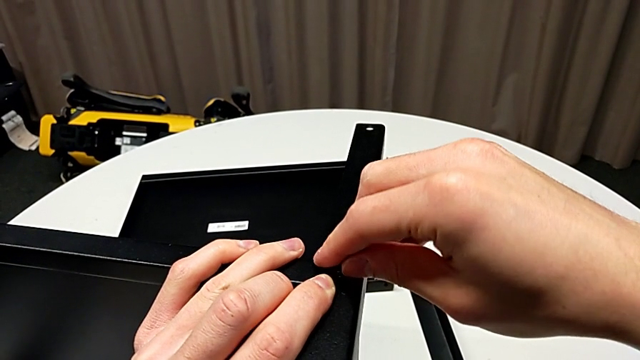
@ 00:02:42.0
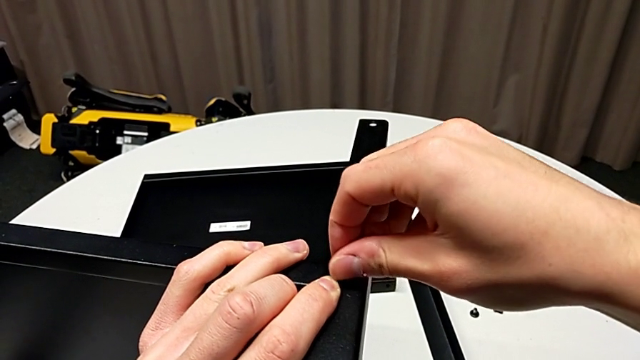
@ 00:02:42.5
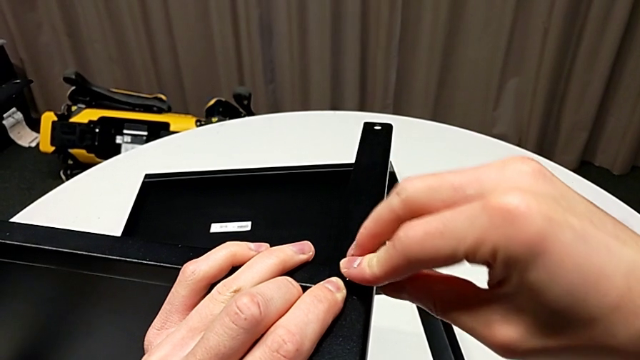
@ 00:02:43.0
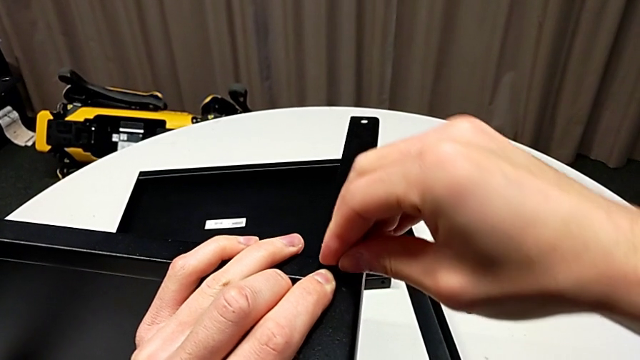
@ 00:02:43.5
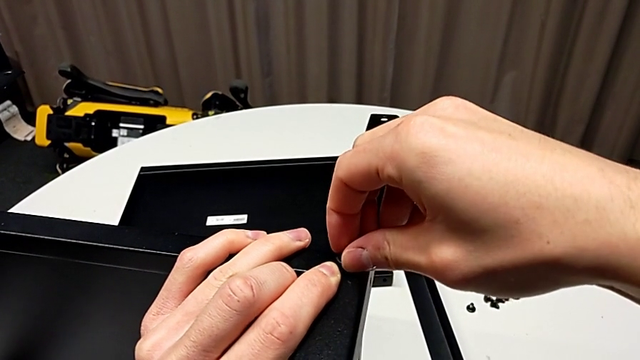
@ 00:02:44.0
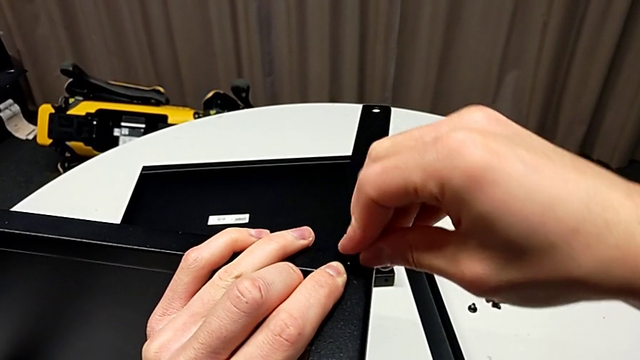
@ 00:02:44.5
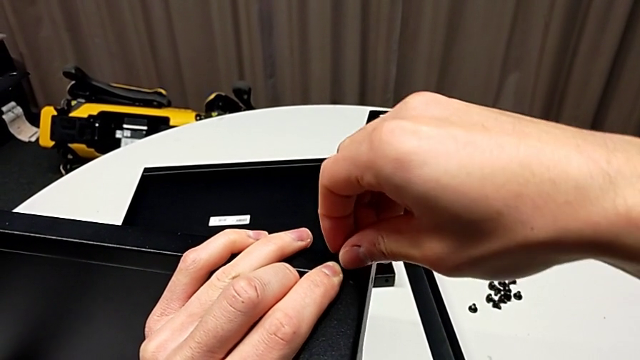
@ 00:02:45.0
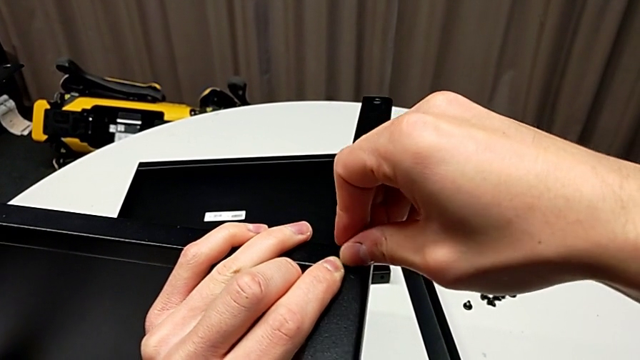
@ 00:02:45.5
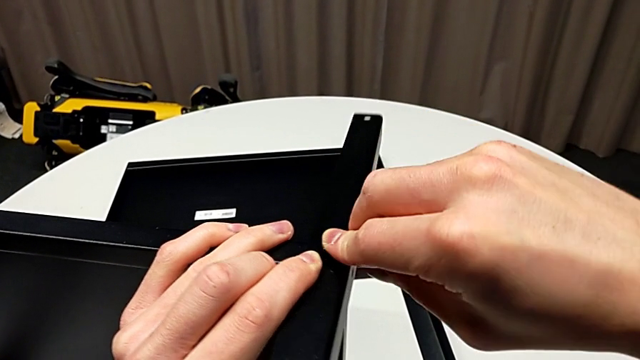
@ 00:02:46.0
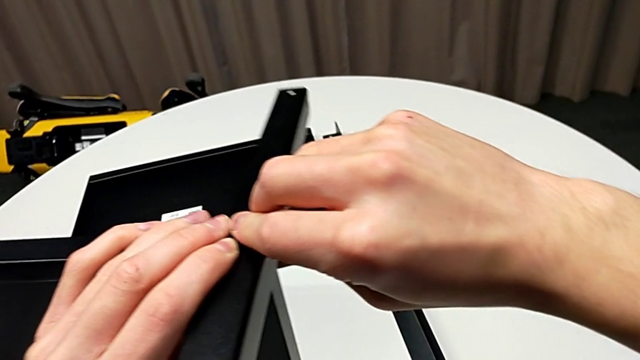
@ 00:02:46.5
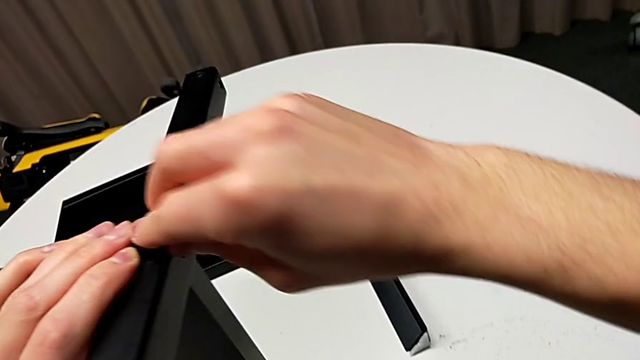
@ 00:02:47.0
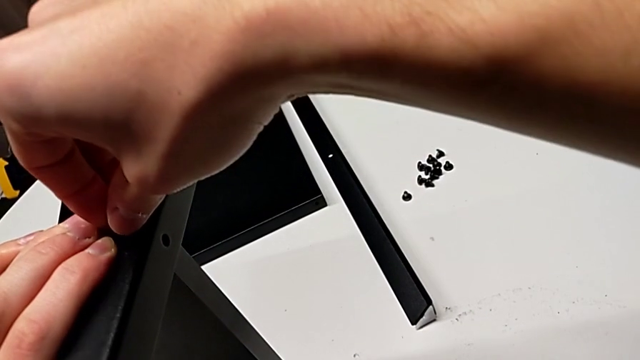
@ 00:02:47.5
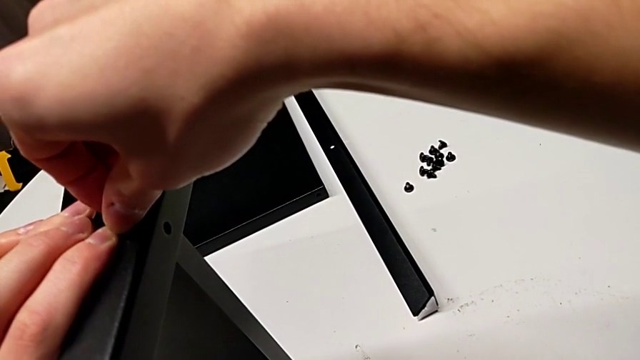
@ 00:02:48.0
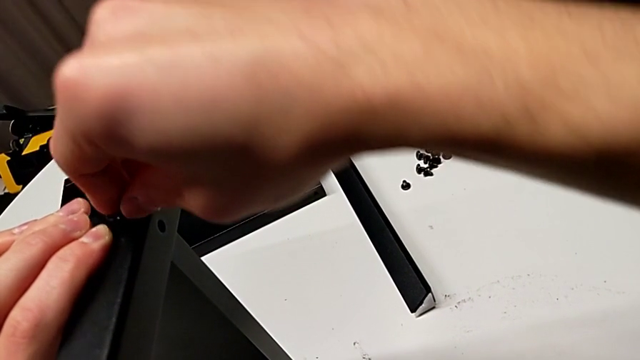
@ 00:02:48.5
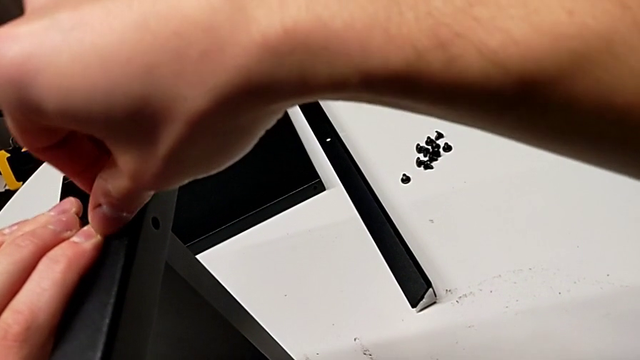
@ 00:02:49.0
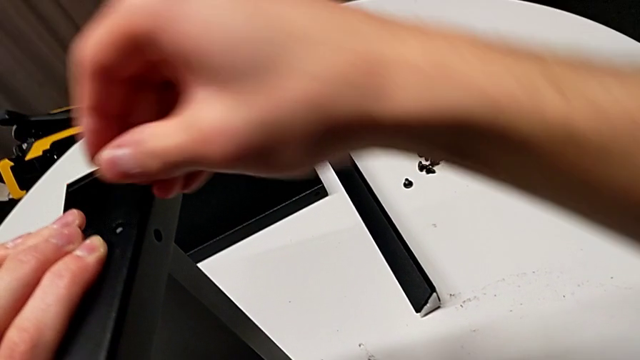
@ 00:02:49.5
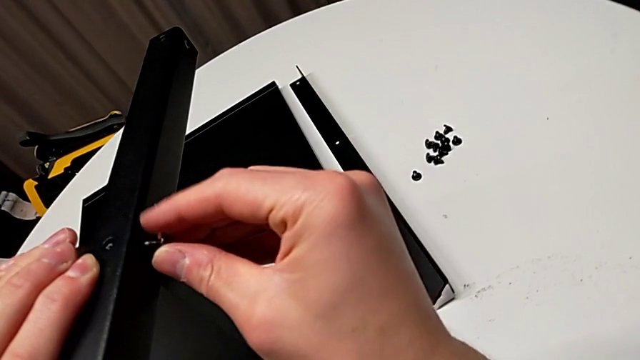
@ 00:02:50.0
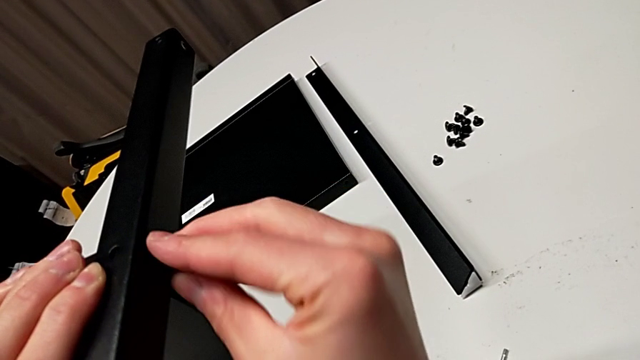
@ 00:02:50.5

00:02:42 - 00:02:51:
The camera wearer is assembling the third leg to the shelf. They keep screwing the hex socket head, disassemble it and insert it.

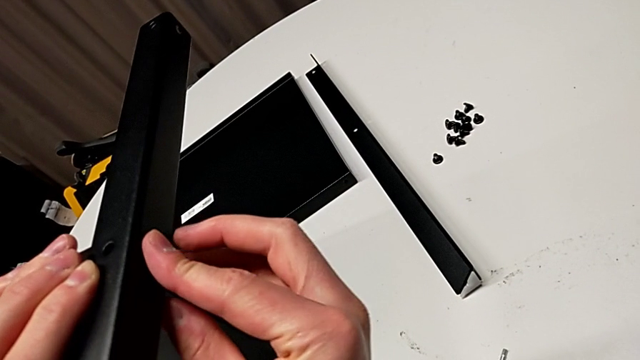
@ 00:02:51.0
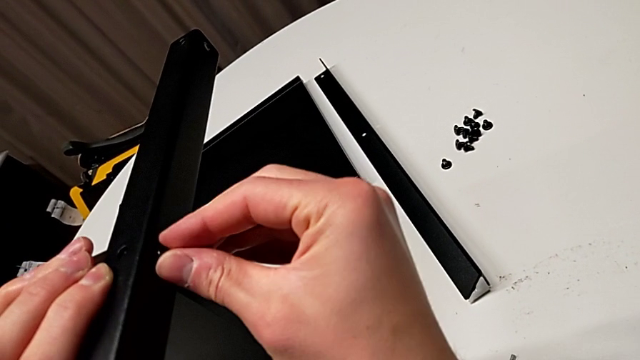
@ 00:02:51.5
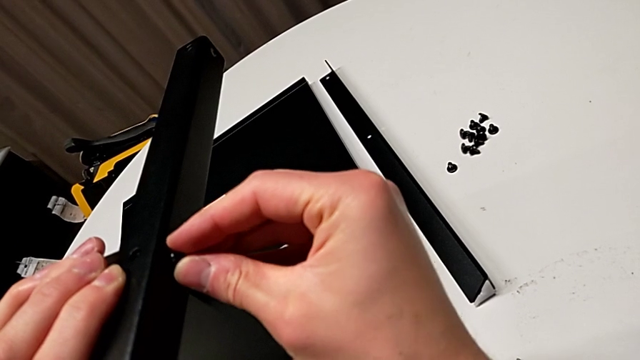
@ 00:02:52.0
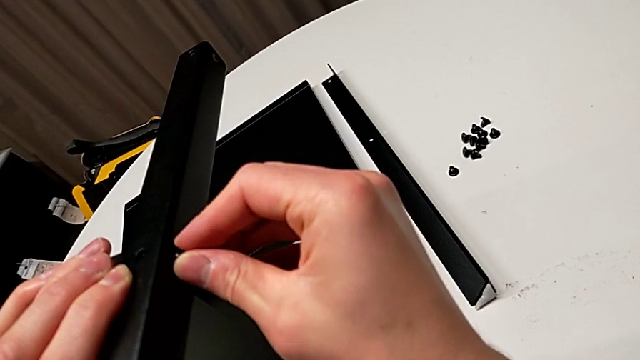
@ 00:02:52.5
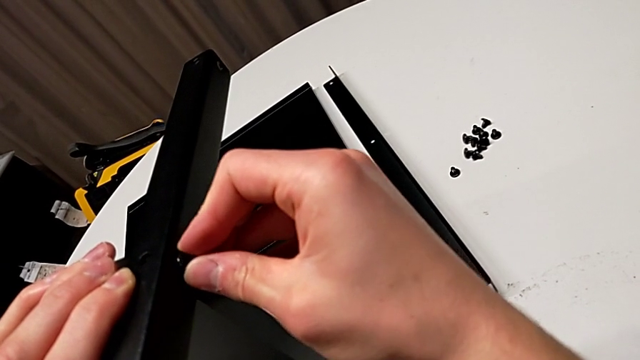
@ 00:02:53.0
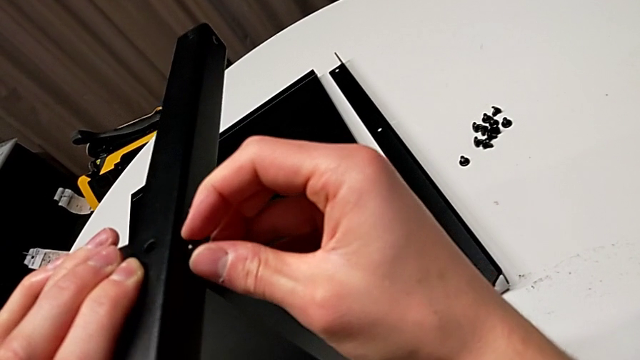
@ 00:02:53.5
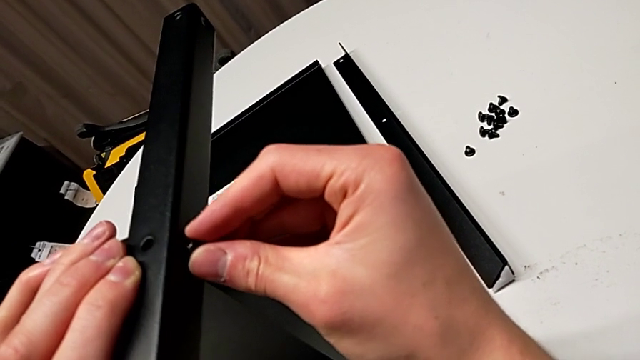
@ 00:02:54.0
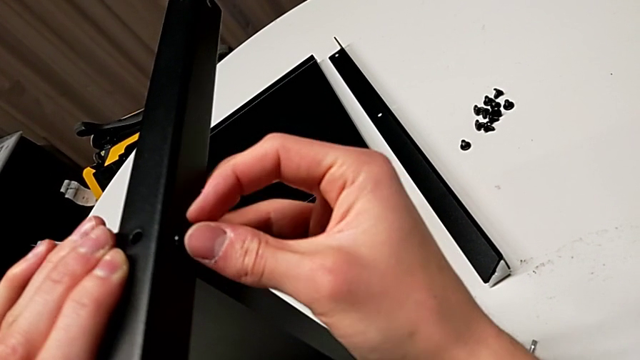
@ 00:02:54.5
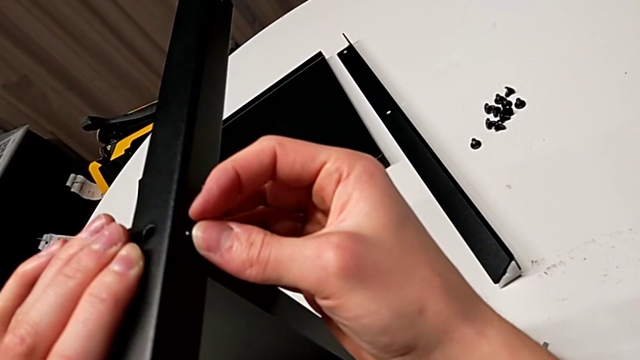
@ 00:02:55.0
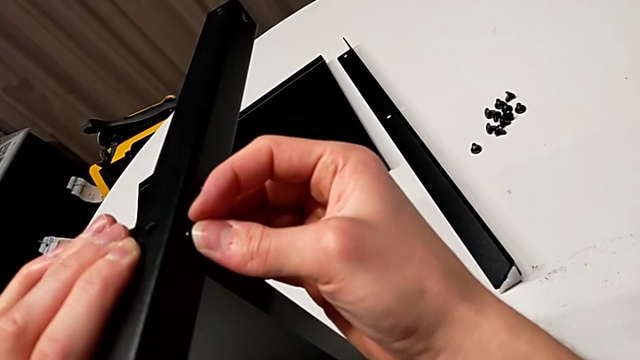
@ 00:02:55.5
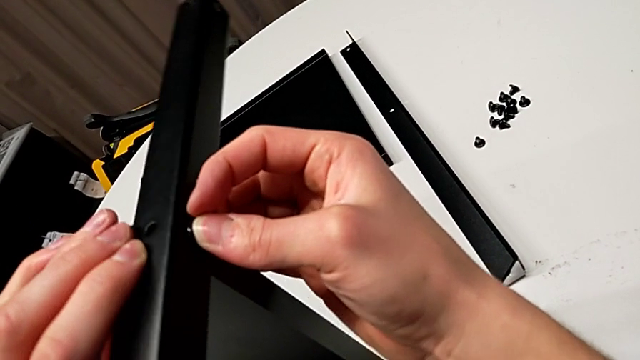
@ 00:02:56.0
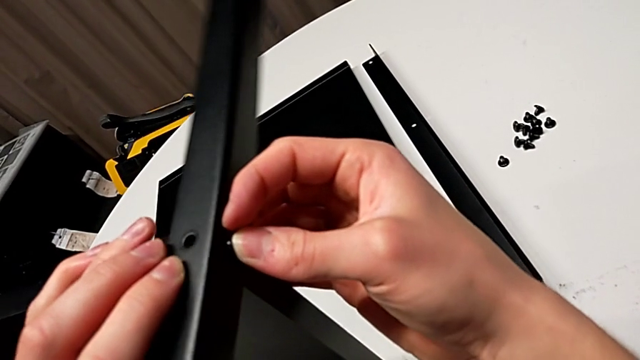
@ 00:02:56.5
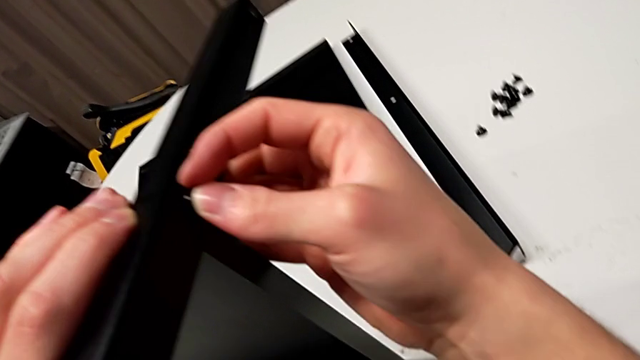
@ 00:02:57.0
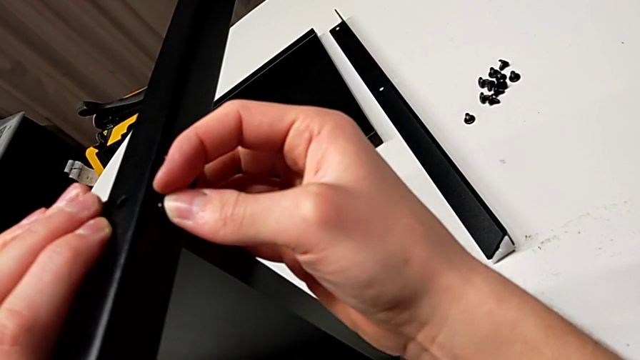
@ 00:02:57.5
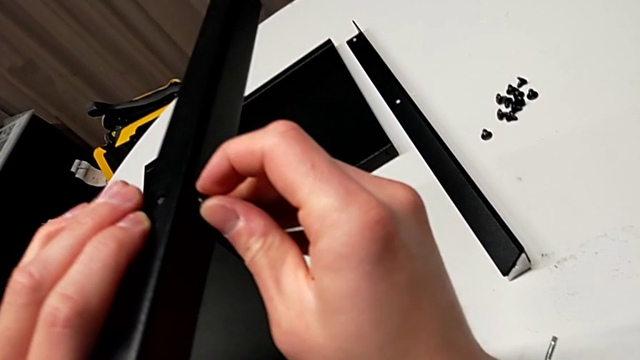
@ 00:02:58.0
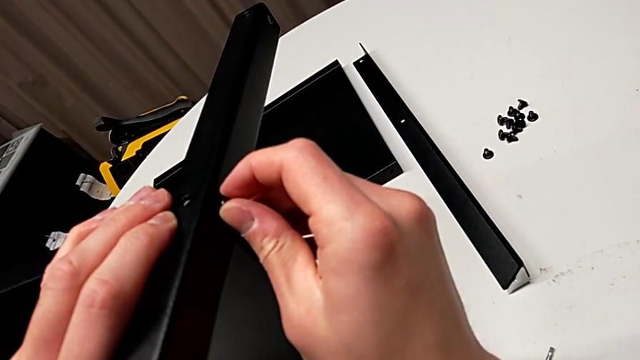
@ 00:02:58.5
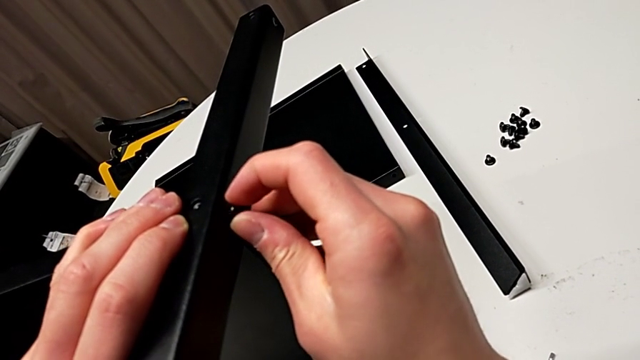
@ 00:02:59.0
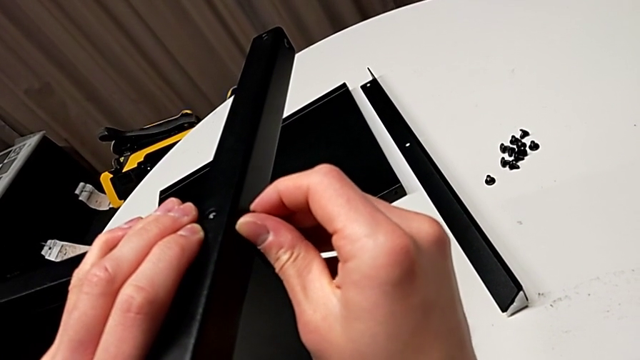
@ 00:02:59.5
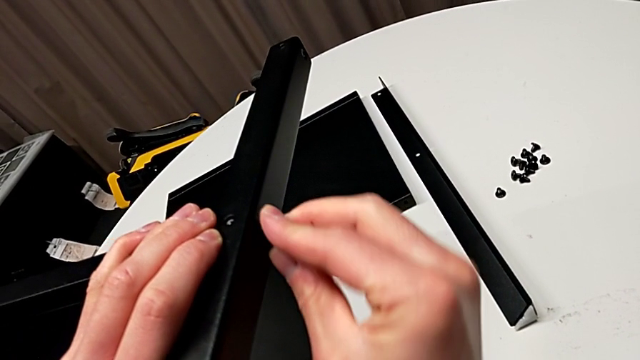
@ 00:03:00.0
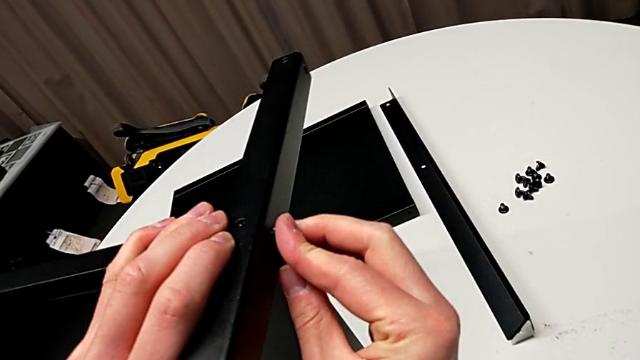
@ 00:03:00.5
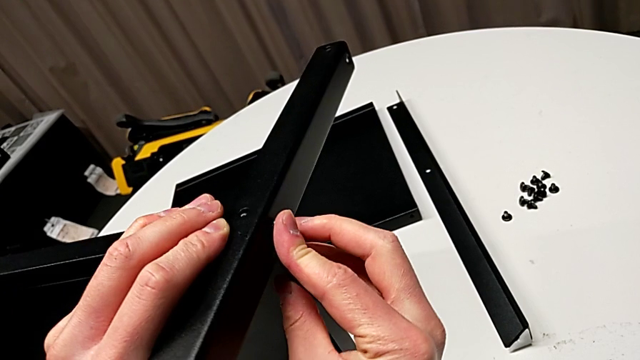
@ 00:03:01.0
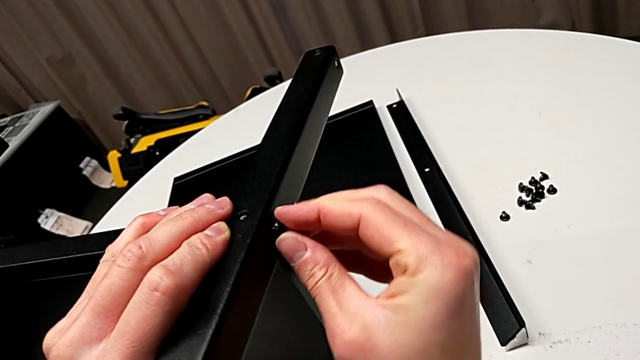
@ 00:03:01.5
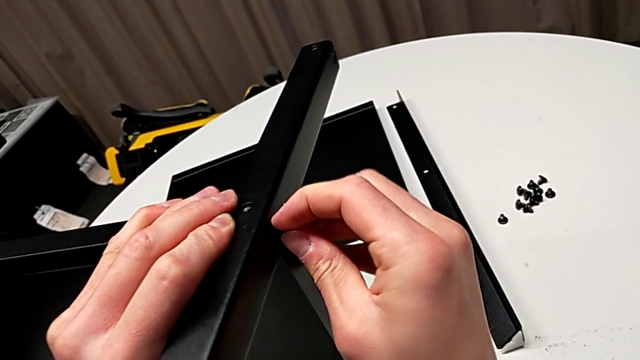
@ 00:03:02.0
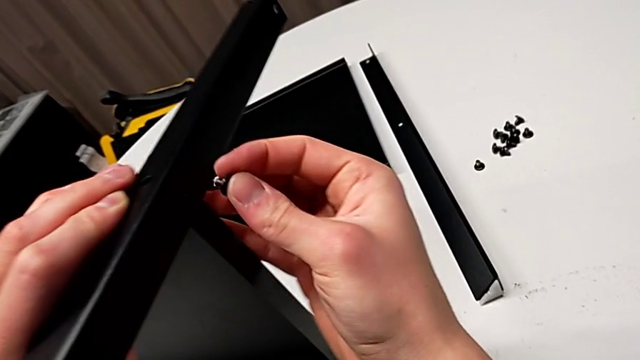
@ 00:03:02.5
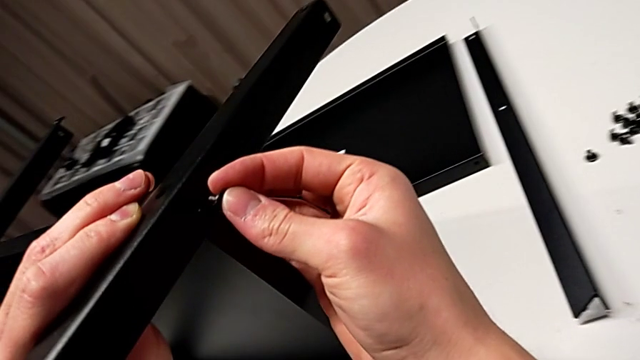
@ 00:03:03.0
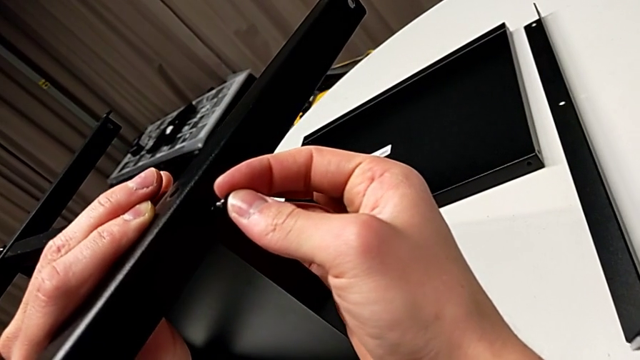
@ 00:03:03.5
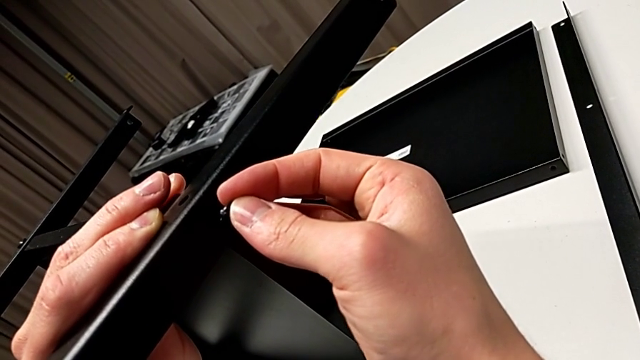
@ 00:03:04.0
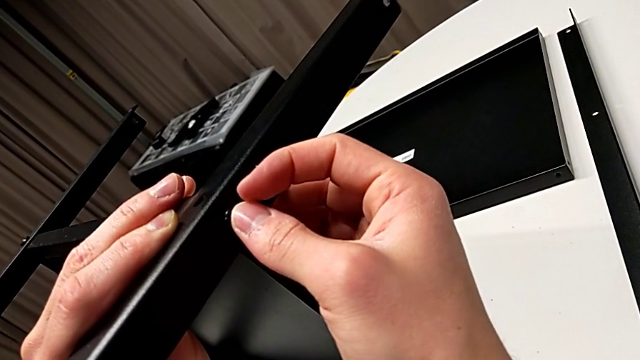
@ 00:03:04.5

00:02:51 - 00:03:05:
The camera wearer is assembling the third leg to the shelf. They screw the hex socket head, disassemble it, align the leg and insert the fifth hex socket head.
